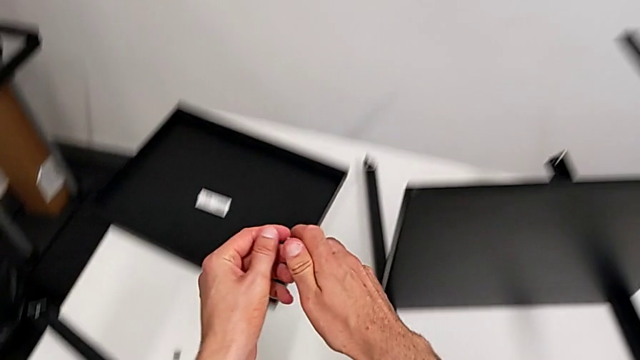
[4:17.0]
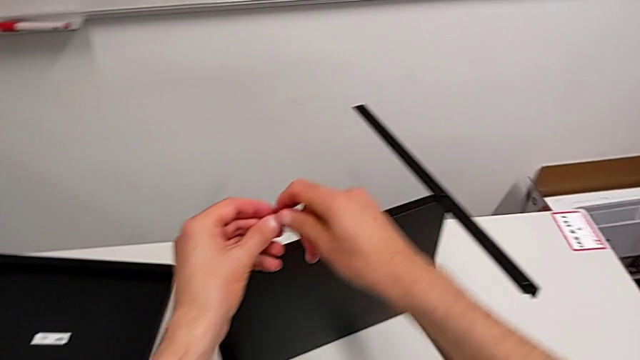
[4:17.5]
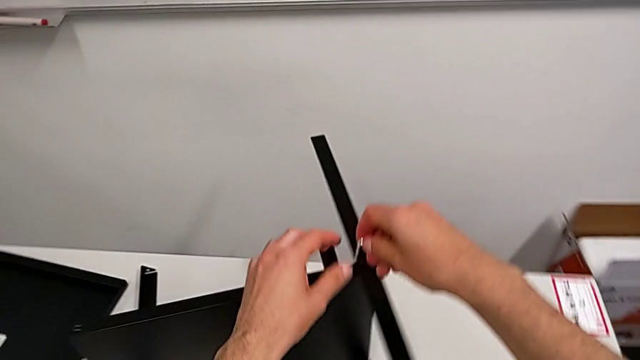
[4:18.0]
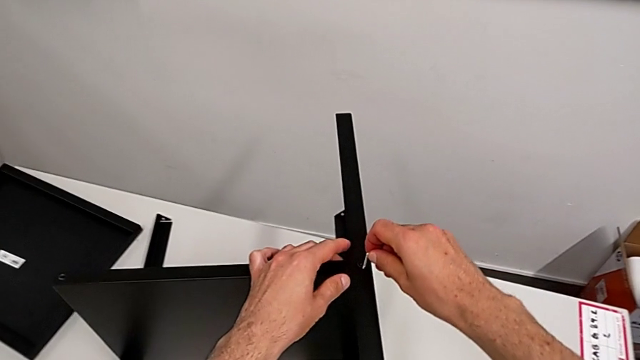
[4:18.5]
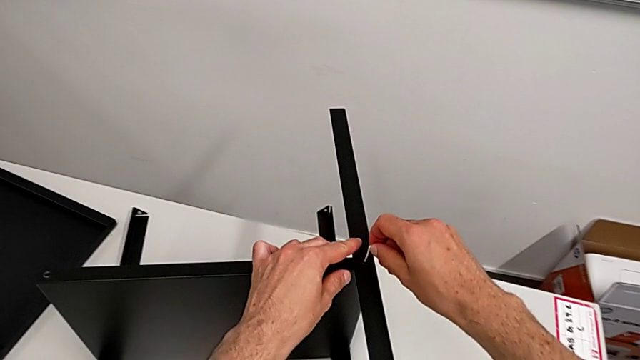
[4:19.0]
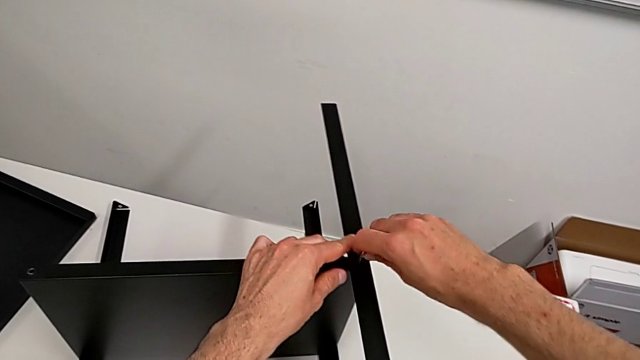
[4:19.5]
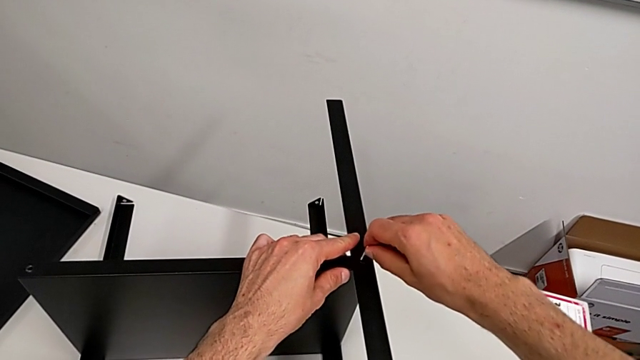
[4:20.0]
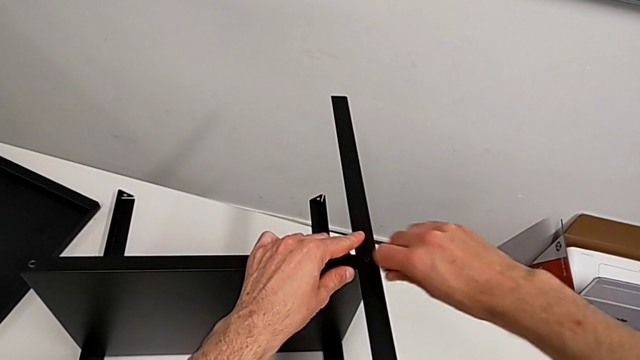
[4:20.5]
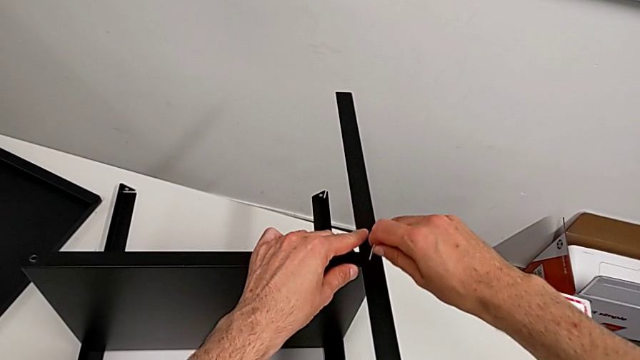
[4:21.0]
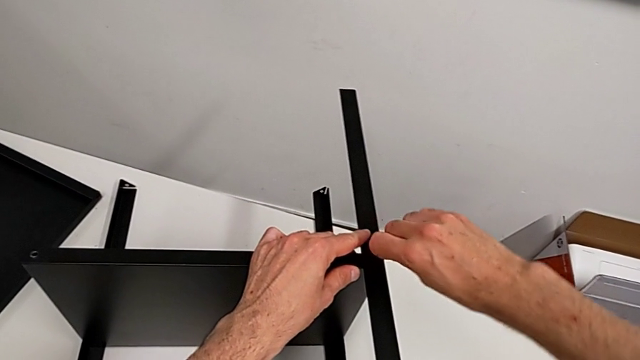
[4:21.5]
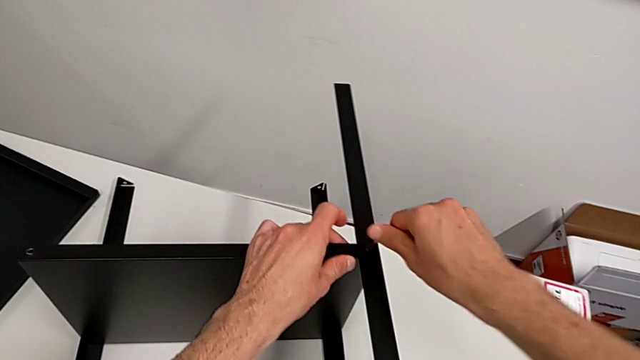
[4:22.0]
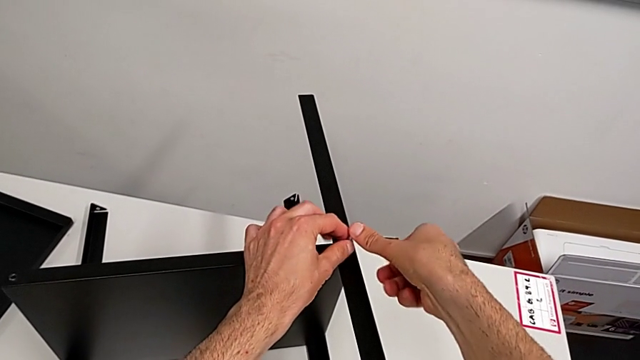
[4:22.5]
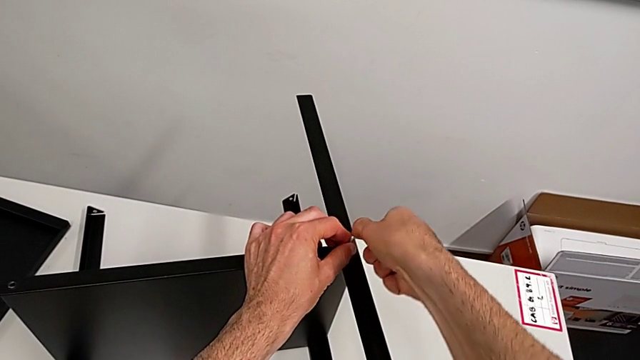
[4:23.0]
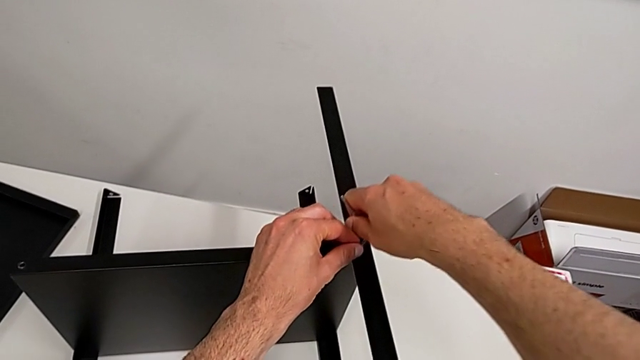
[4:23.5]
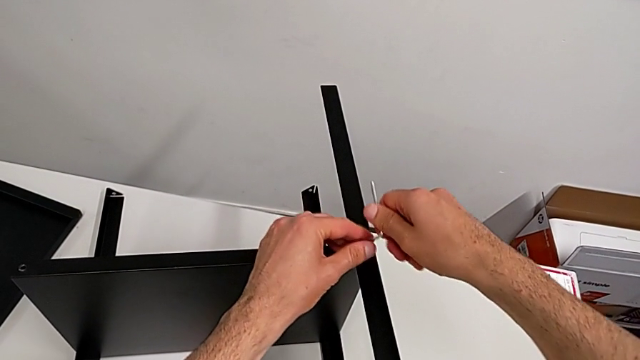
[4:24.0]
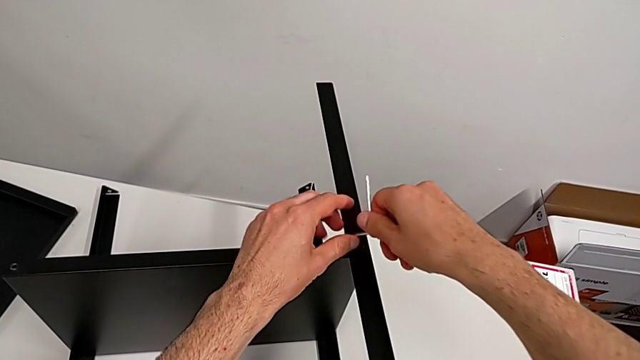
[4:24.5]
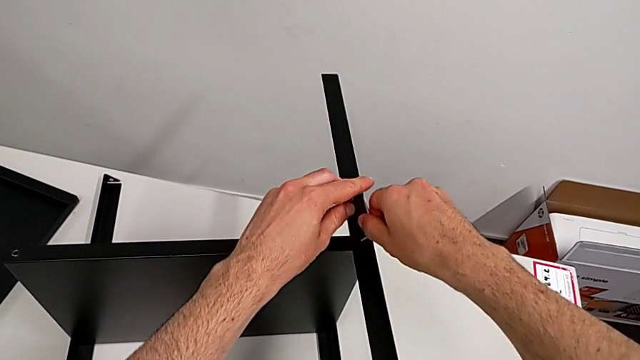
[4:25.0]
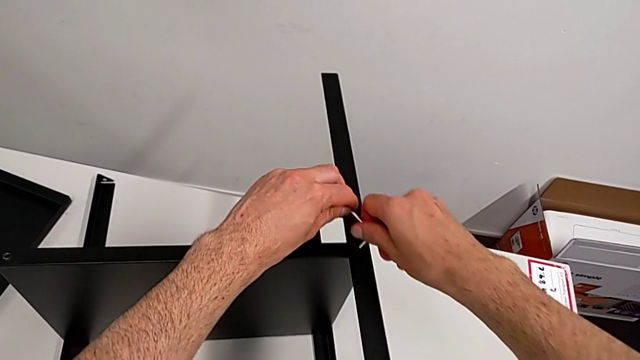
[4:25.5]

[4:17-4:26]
The camera wearer is disassembling the second leg. They approach the hex socket head, insert the Allen wrench and begin to unscrew the hex socket head.

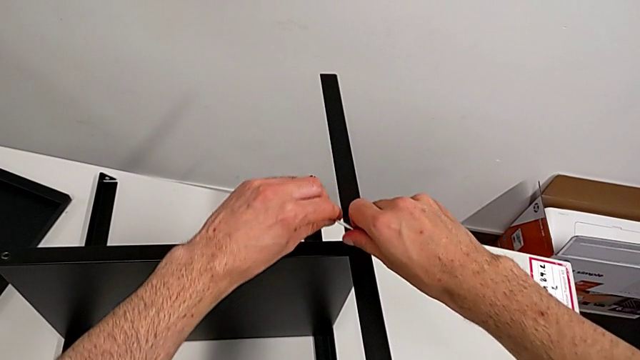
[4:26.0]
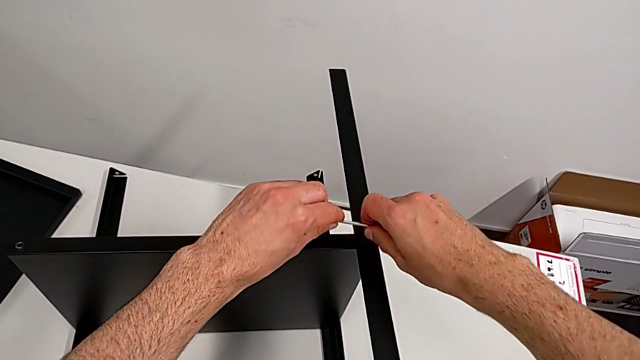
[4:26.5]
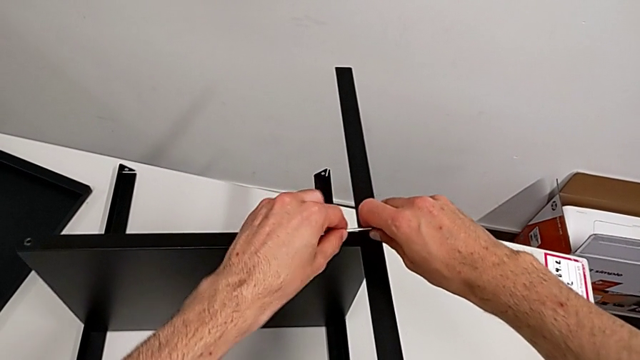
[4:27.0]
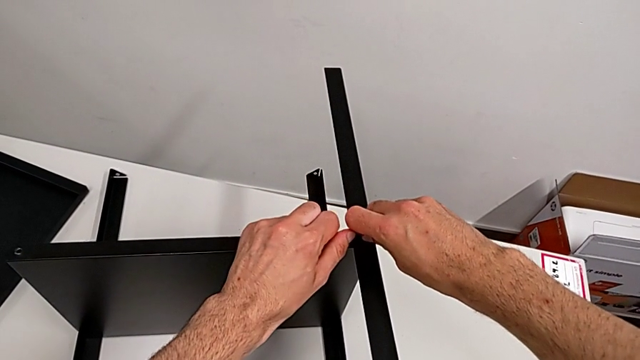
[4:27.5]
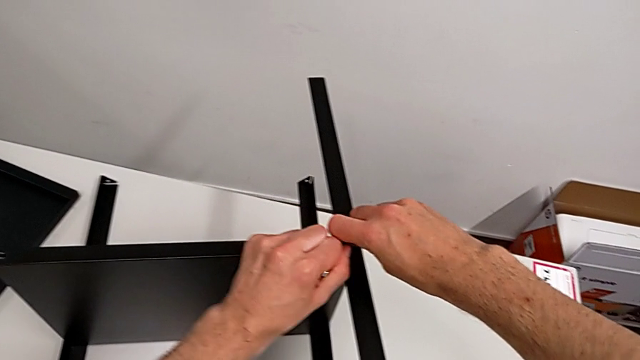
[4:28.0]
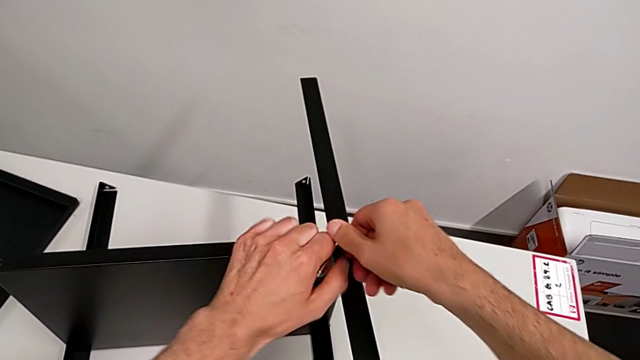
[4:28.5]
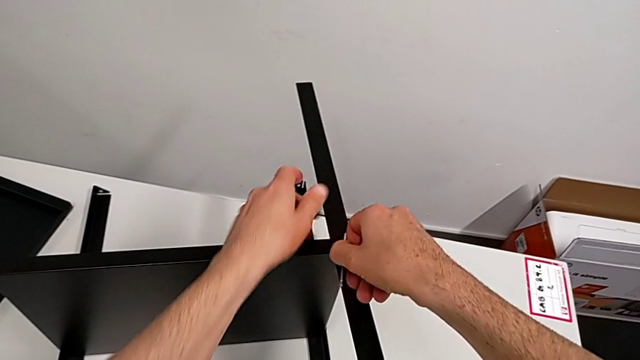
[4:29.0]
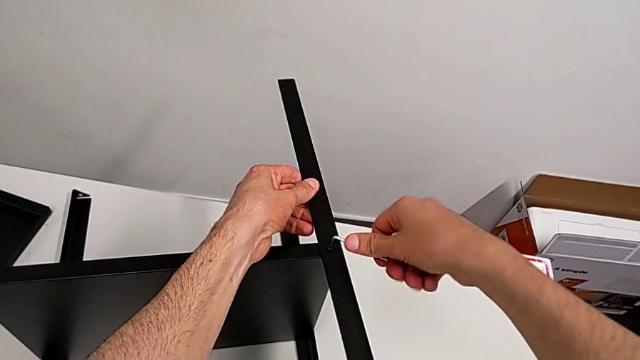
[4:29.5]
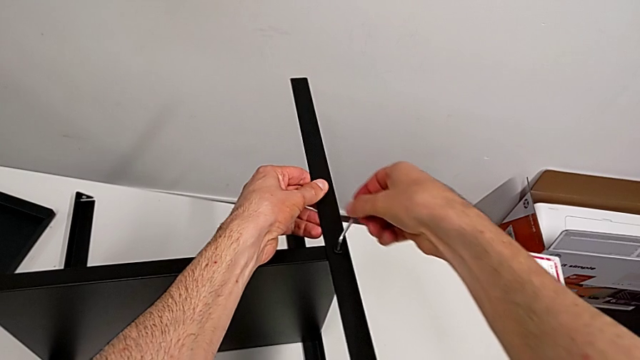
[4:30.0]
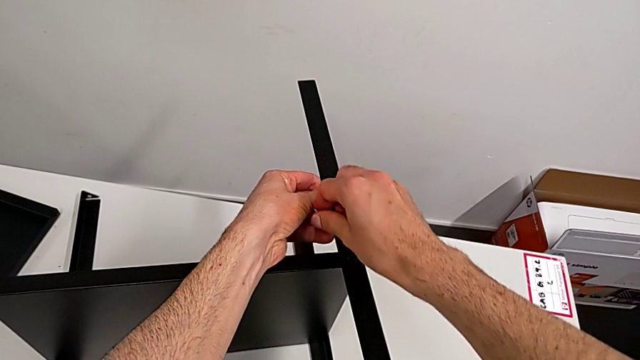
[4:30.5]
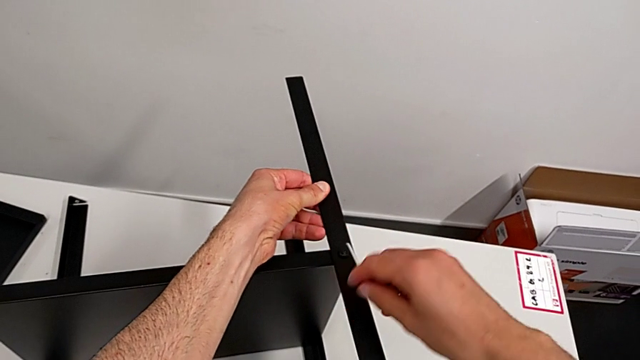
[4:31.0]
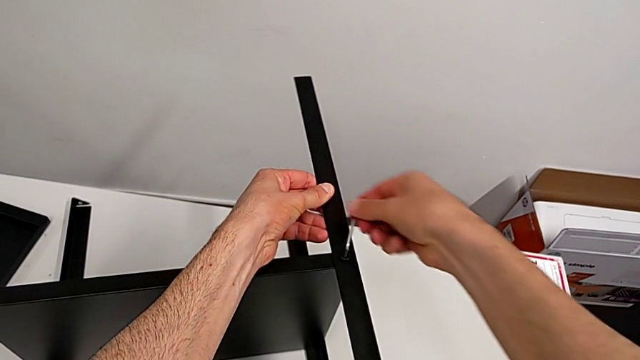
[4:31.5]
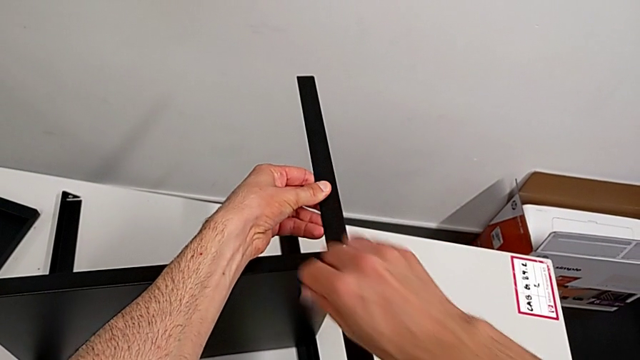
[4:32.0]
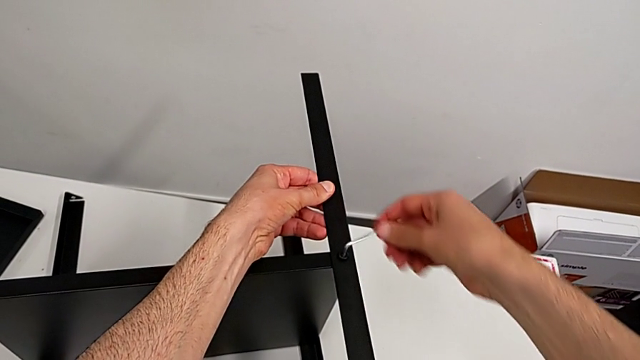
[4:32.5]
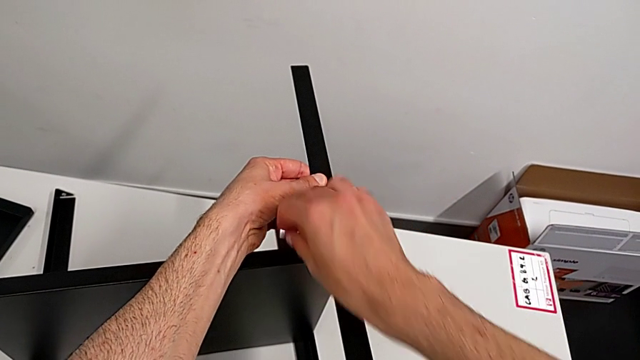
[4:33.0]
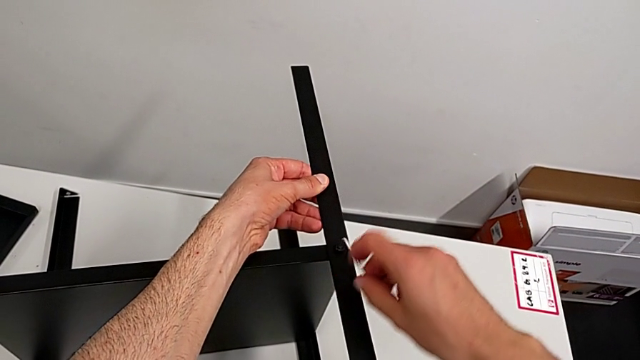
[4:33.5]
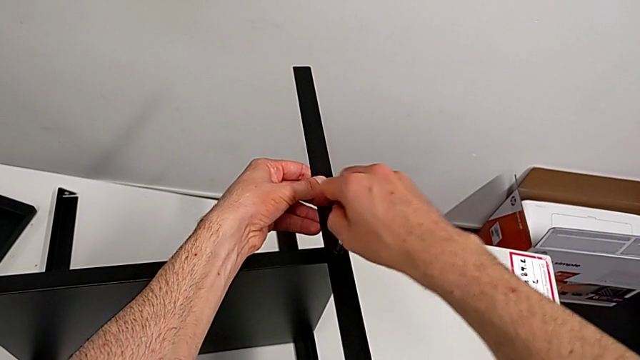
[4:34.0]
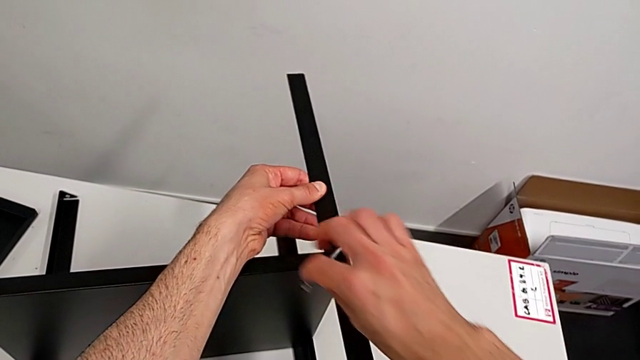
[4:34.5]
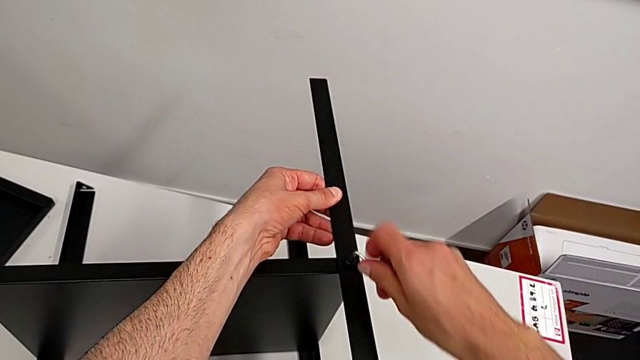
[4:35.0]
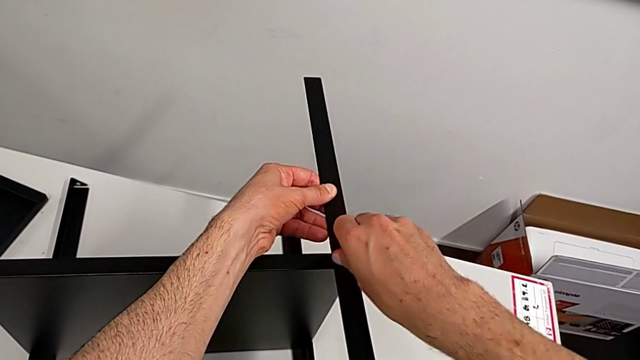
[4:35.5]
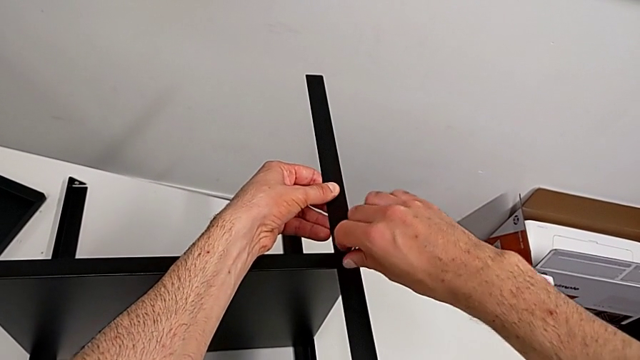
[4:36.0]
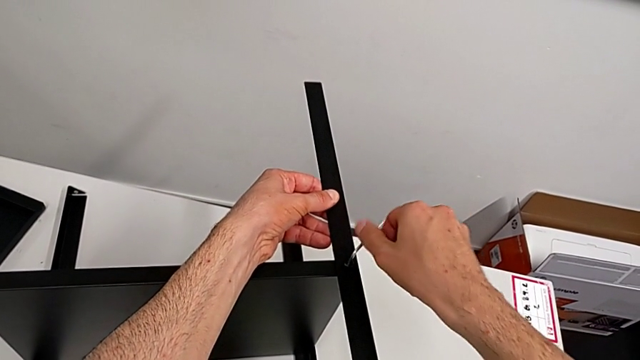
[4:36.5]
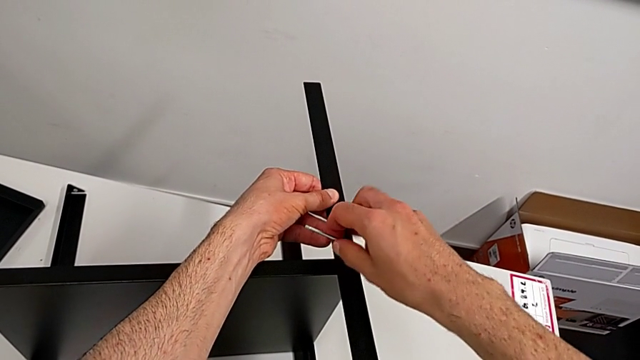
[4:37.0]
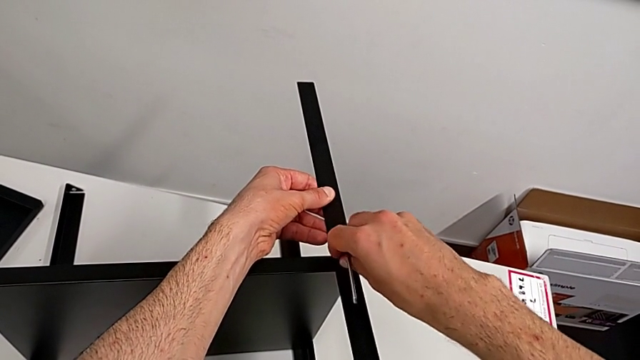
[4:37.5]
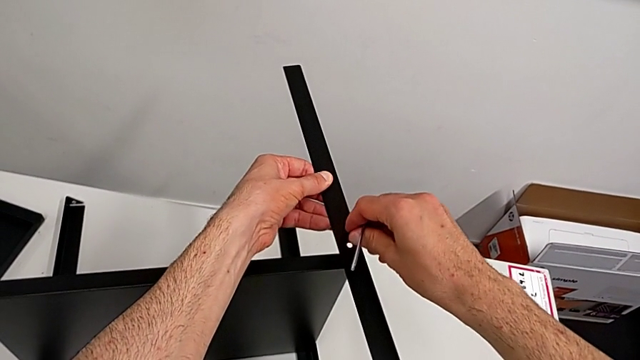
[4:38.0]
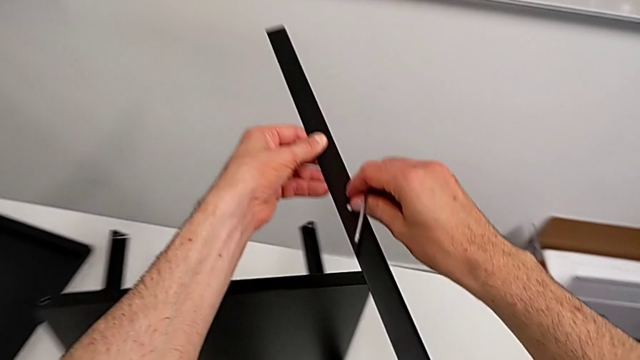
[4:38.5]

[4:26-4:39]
The camera wearer is disassembling the second leg. They keep unscrewing the hex socket head, disassemble it with the right hand twice and disassemble the leg with the left hand.
